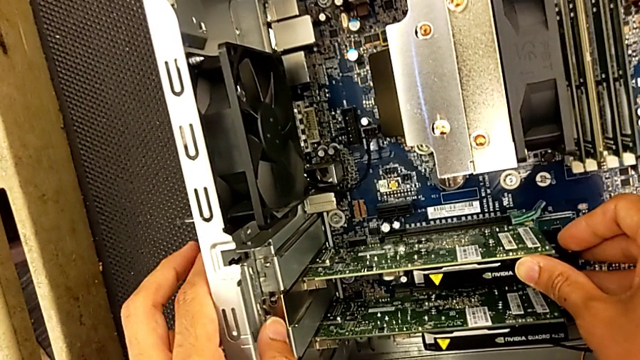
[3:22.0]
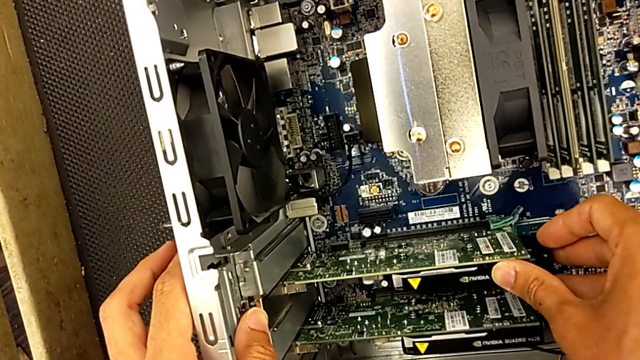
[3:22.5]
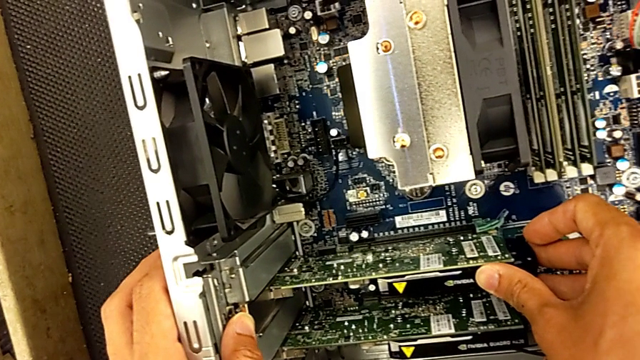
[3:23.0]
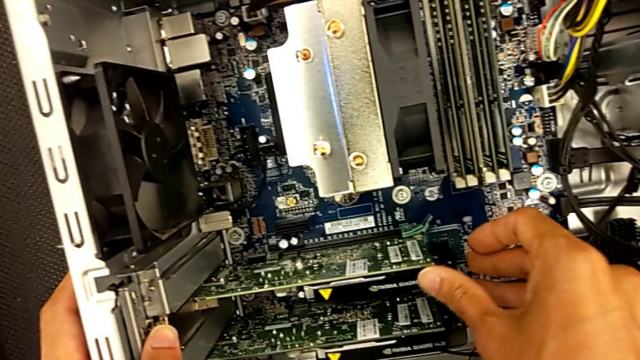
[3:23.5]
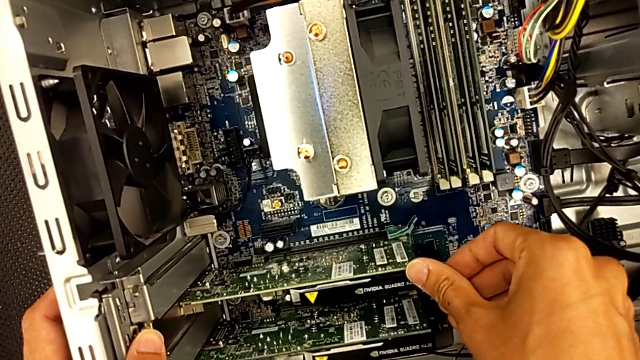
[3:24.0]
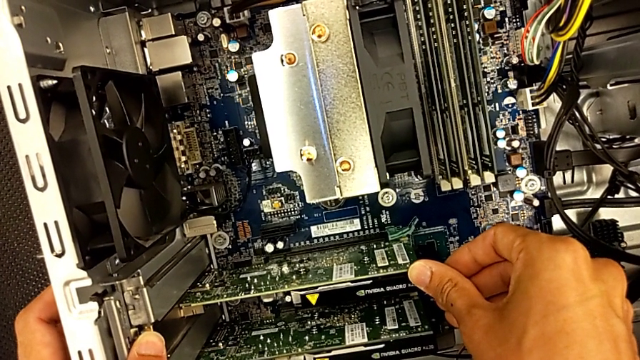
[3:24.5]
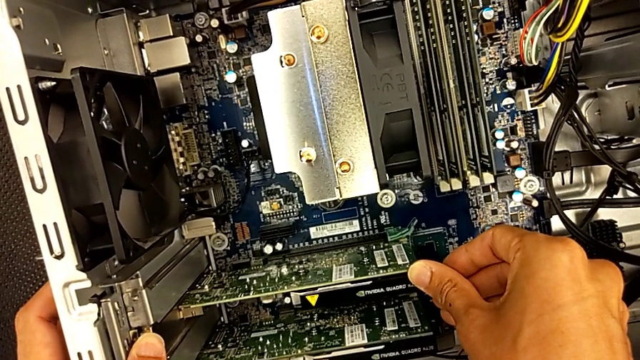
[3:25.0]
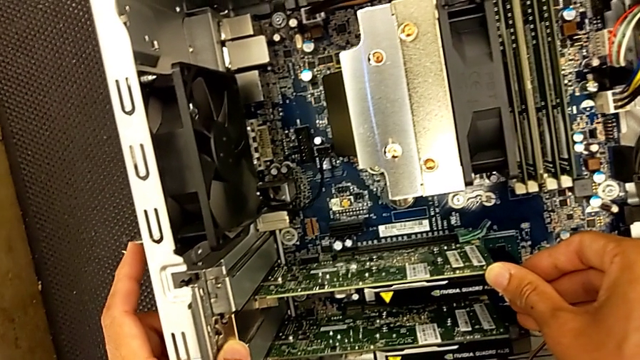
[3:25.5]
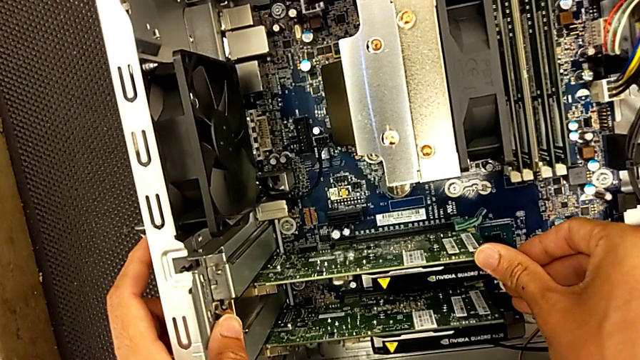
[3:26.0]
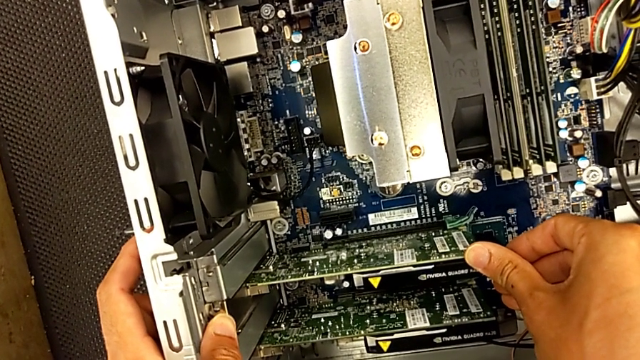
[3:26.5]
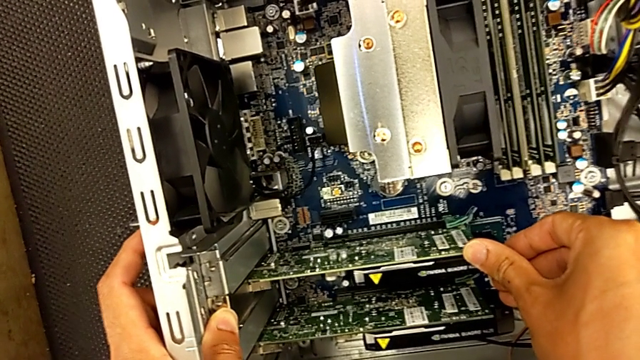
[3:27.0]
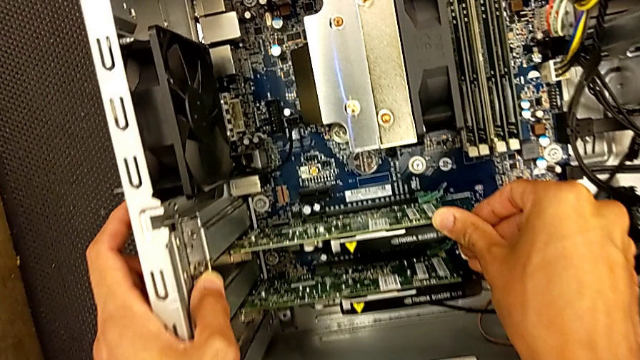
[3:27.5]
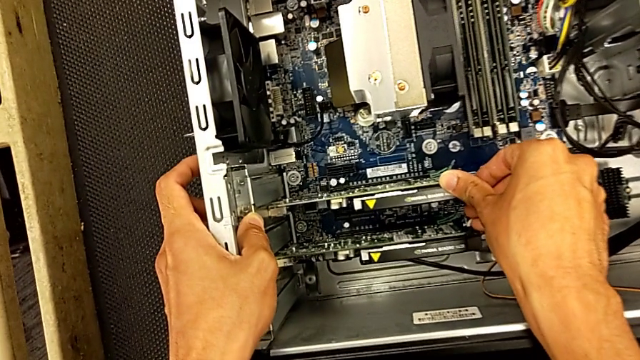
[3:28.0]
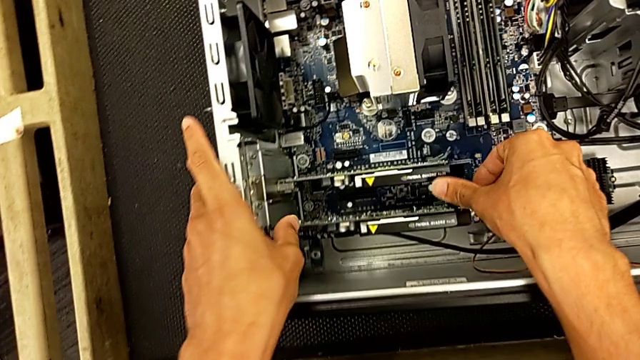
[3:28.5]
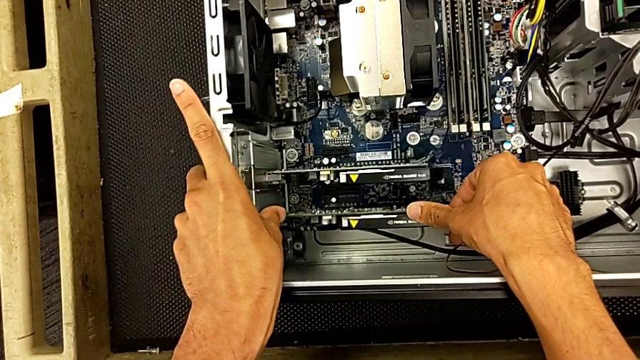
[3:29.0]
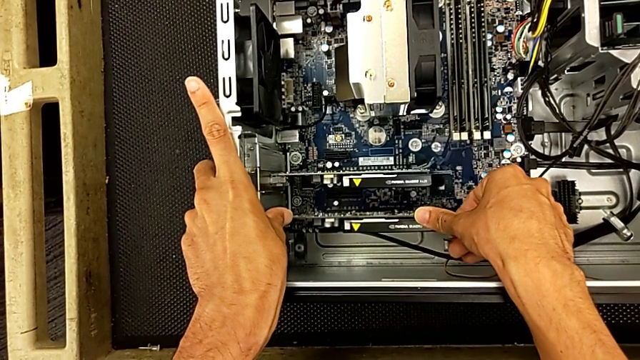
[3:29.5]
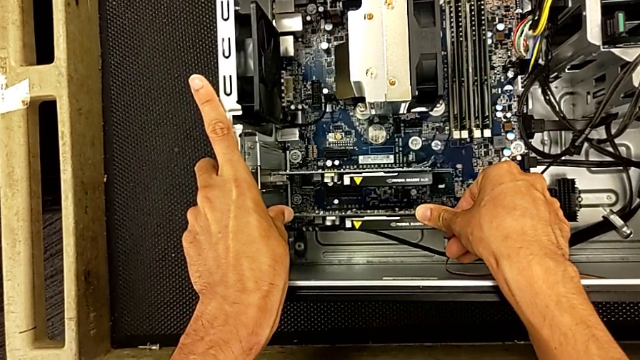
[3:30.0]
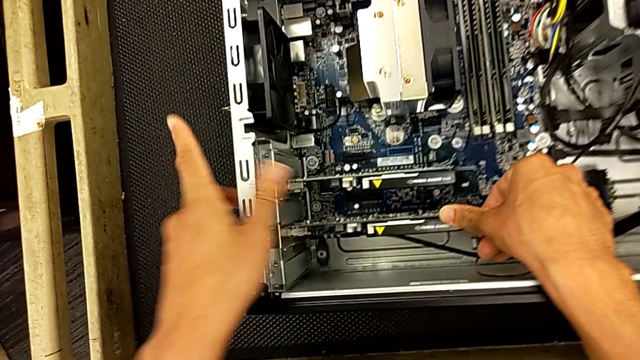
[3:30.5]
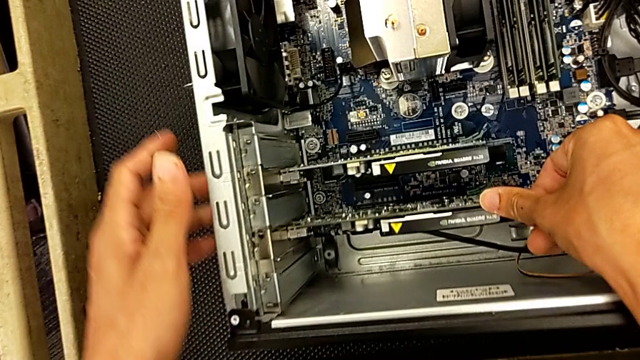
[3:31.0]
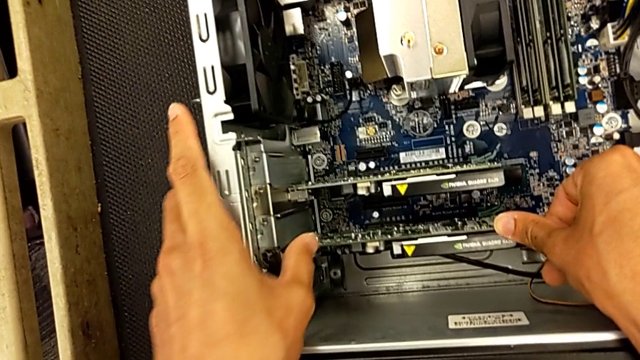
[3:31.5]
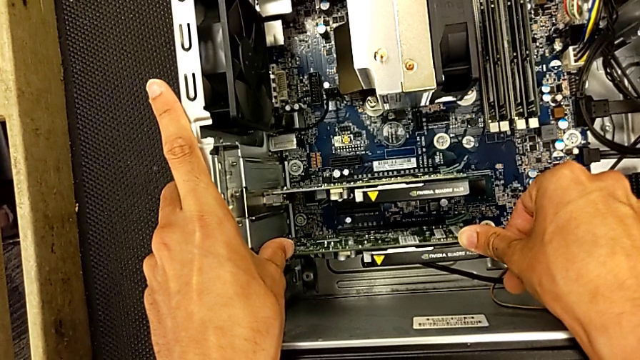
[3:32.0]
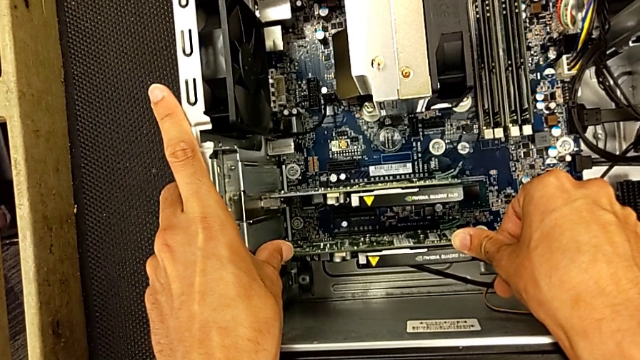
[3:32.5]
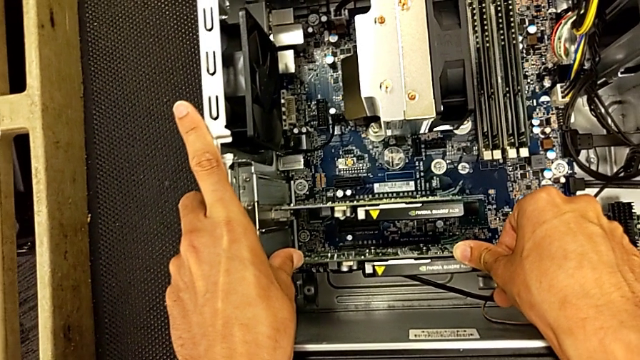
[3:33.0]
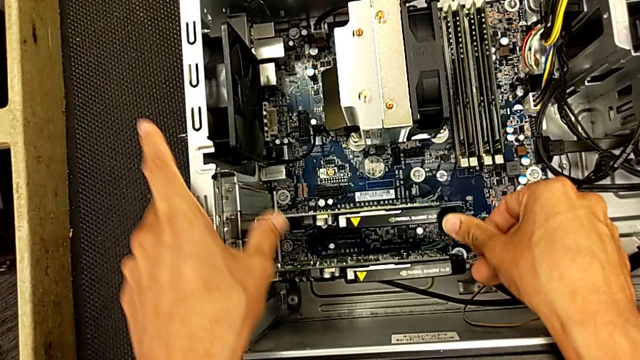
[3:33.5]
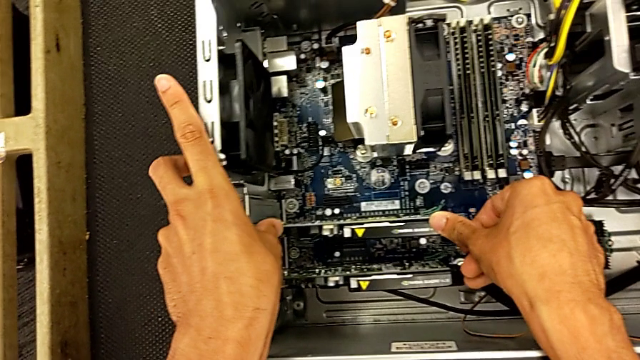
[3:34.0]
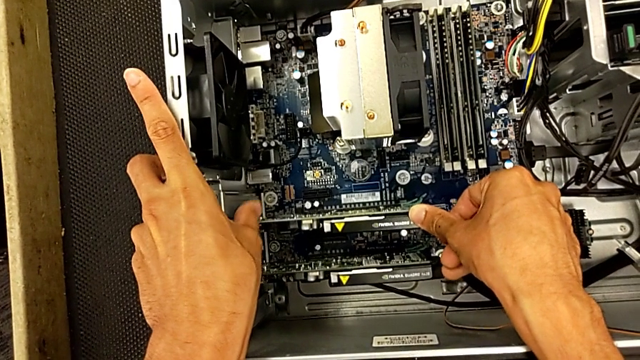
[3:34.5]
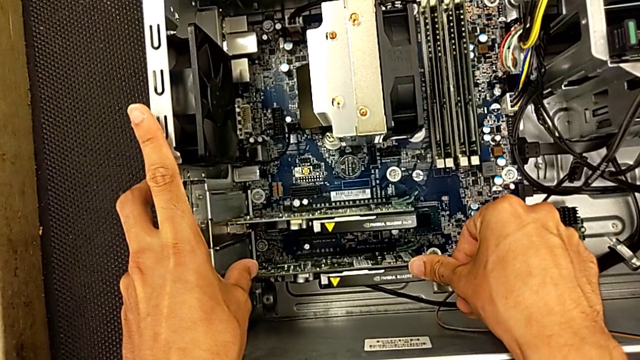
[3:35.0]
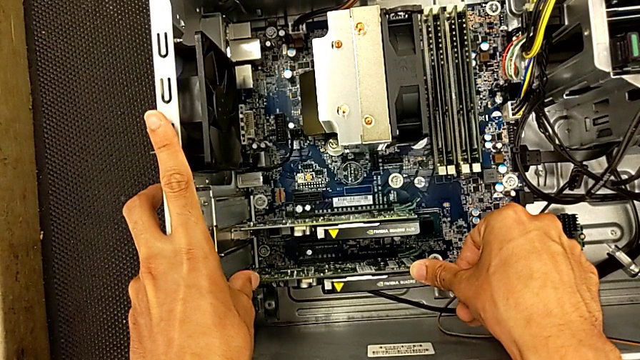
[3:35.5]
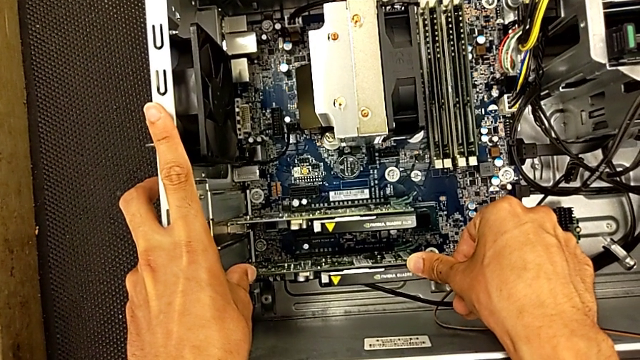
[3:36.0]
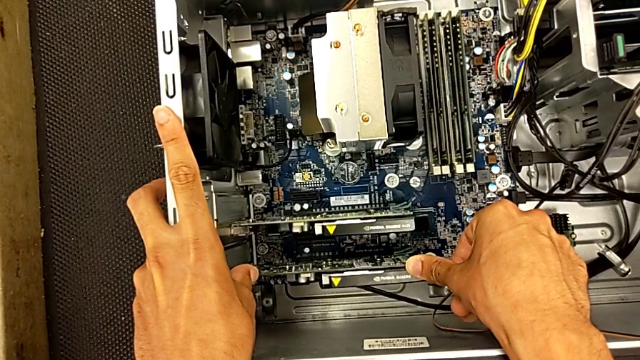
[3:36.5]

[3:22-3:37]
The camera wearer is changing the graphics card. They keep inserting the second graphic card and begin to press the graphic card.

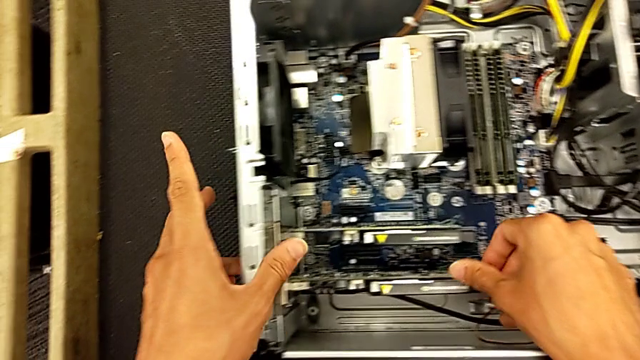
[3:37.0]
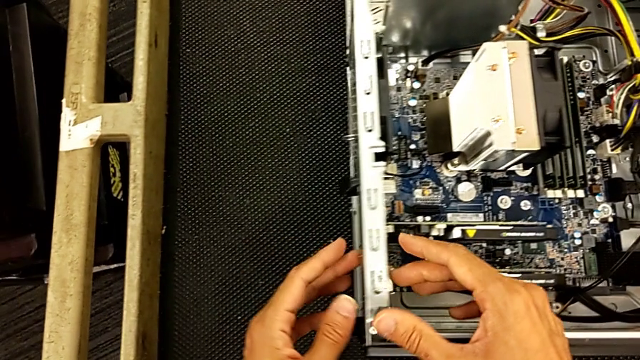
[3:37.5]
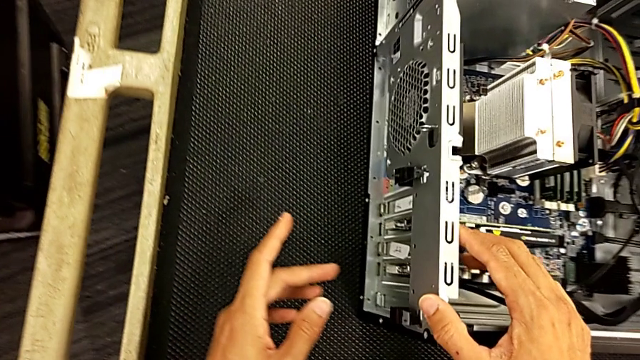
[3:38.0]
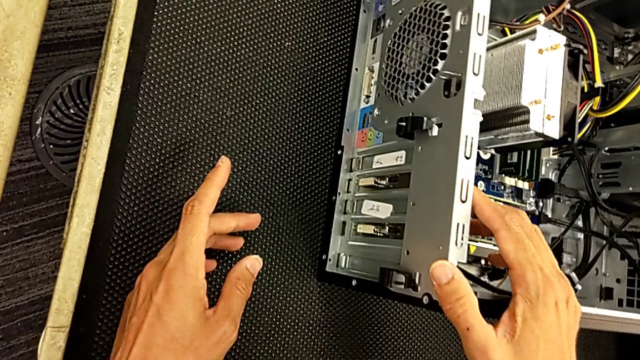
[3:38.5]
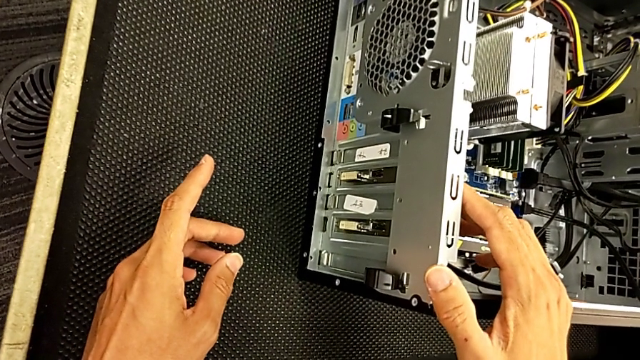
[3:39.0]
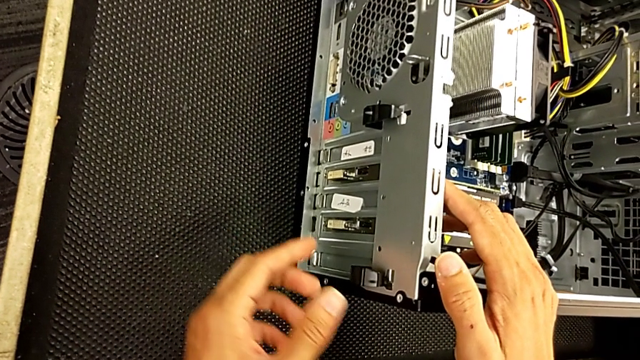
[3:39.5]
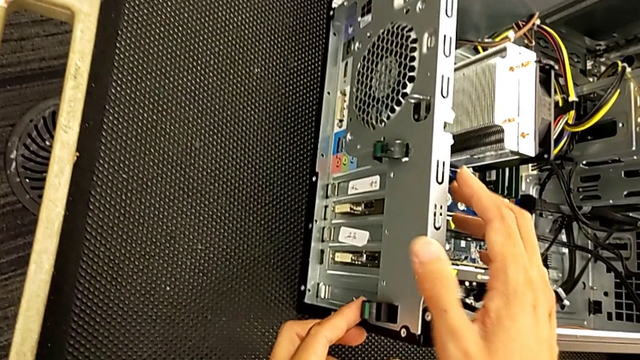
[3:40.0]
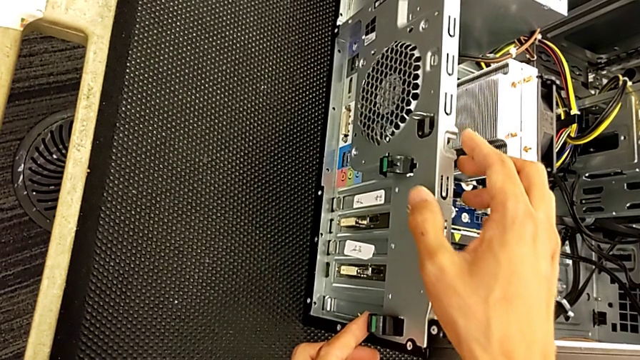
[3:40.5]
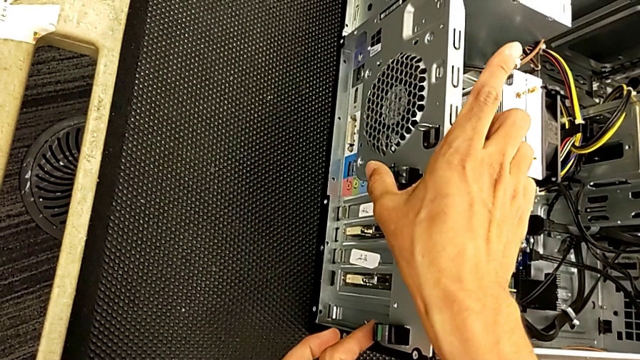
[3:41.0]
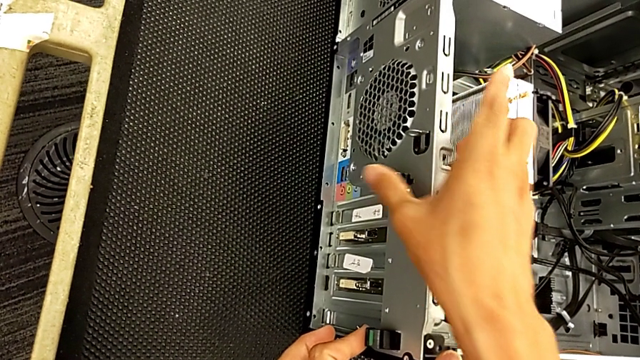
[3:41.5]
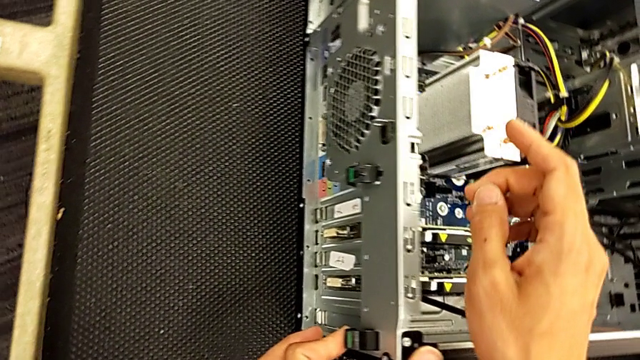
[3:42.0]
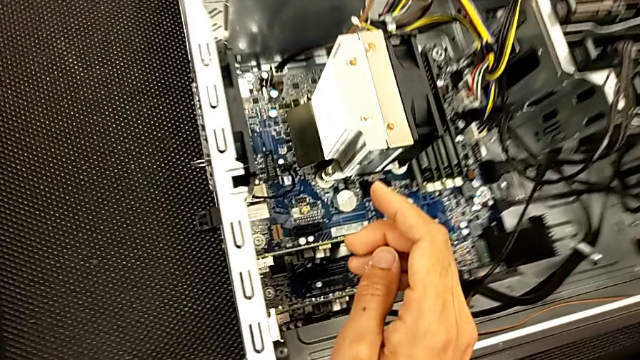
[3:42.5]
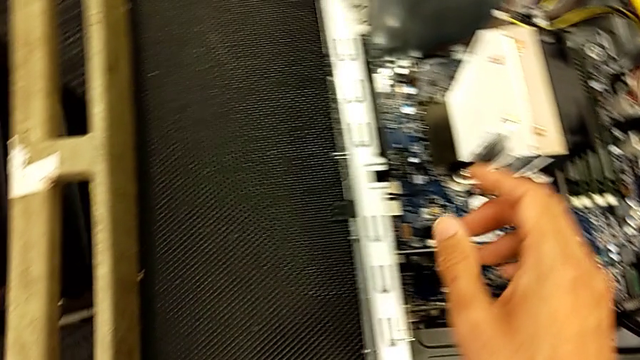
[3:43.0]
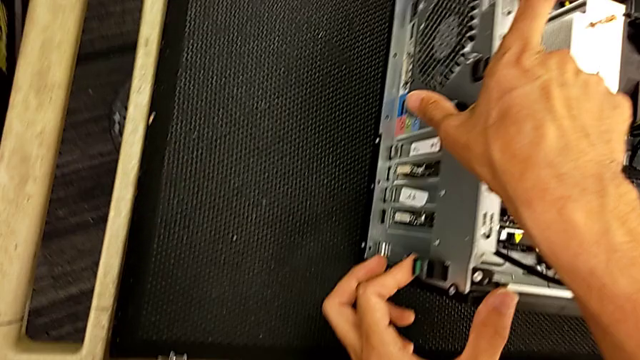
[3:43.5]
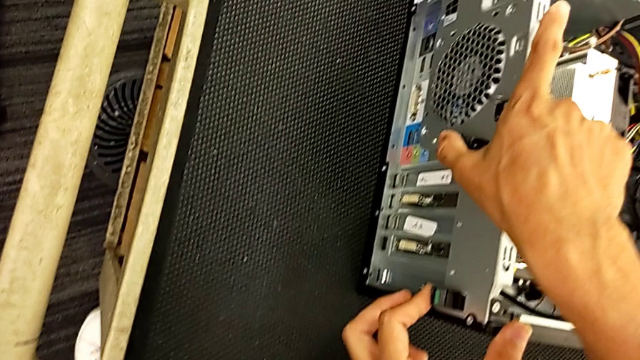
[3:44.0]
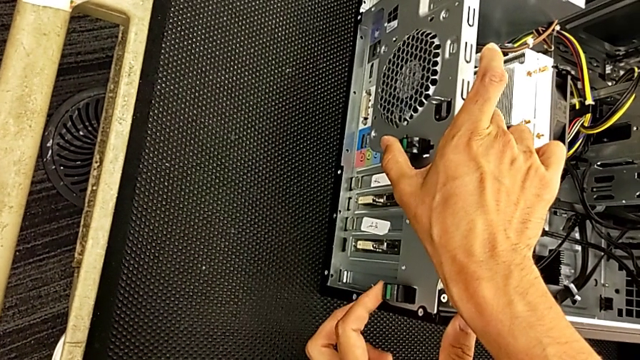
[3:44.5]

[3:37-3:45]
The camera wearer is changing the graphics card. They inspect the computer tab and press it.
